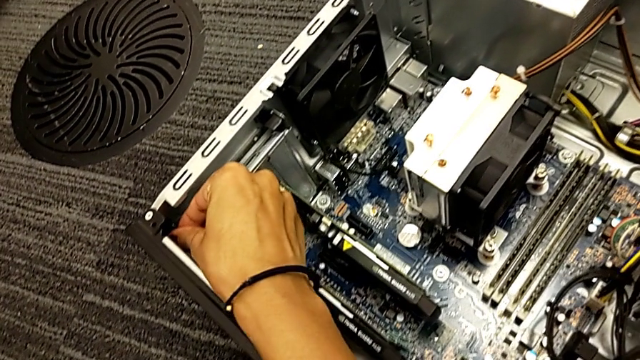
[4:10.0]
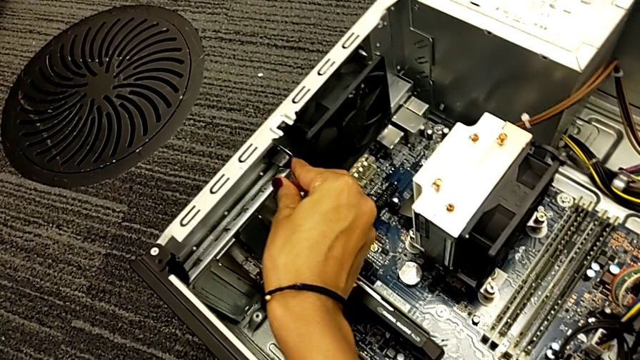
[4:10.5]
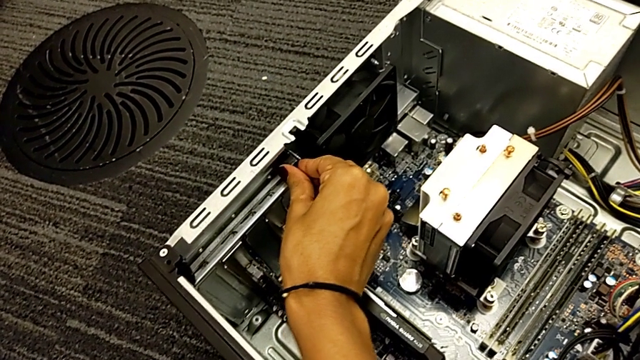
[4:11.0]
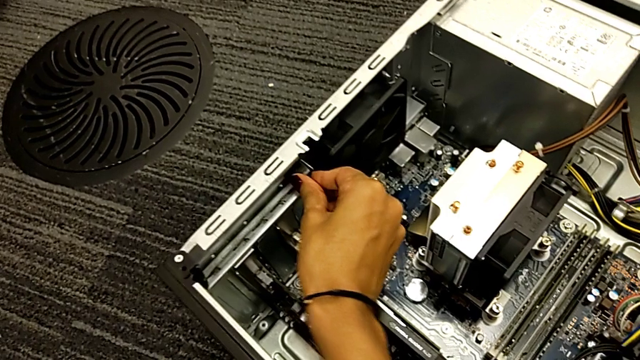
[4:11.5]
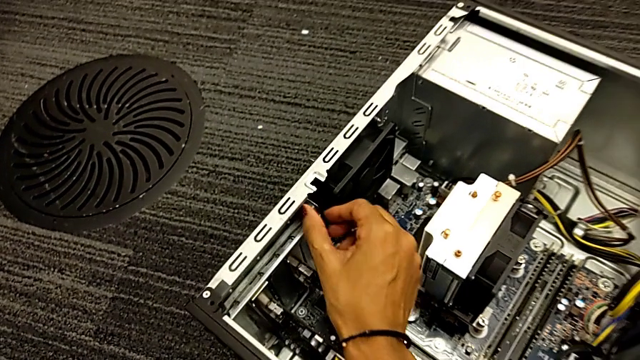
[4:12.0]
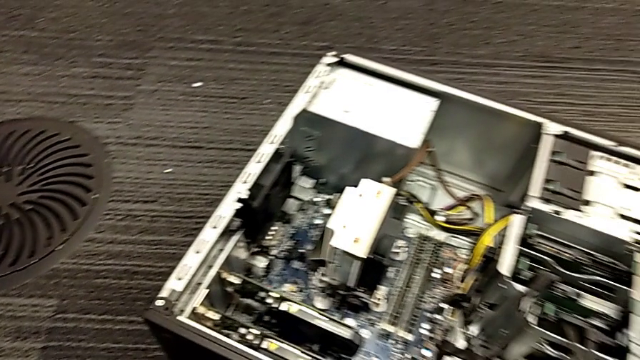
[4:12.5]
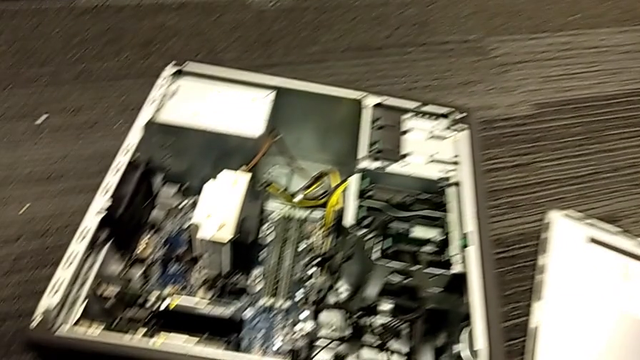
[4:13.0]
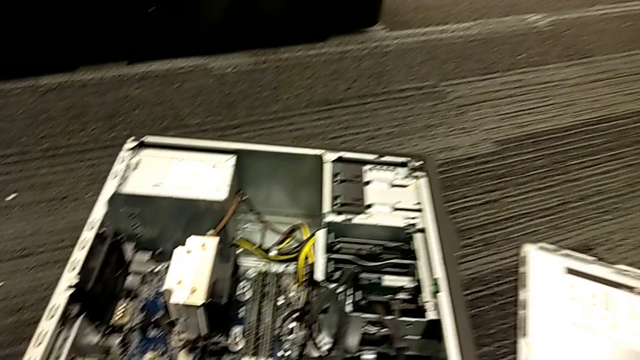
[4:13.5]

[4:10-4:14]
The camera wearer is locking their computer tabs. They press the inner computer tab.

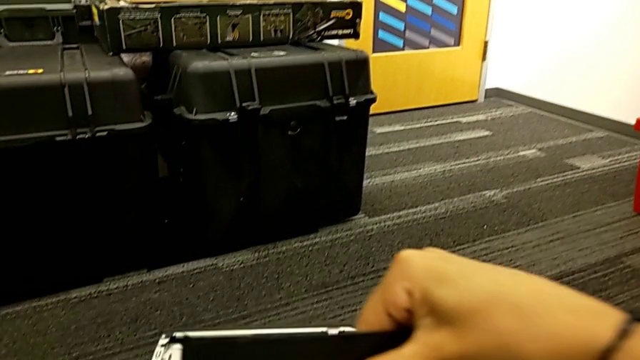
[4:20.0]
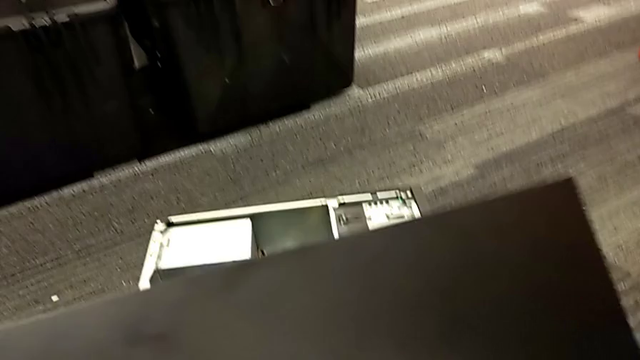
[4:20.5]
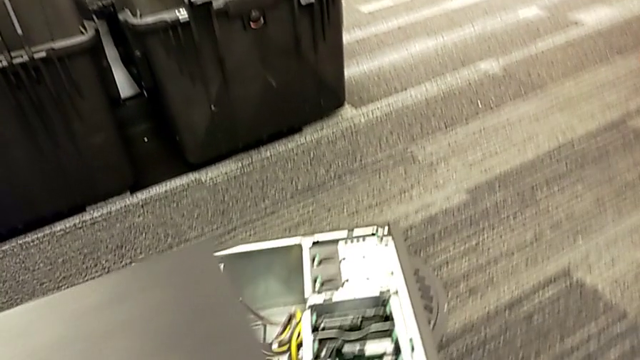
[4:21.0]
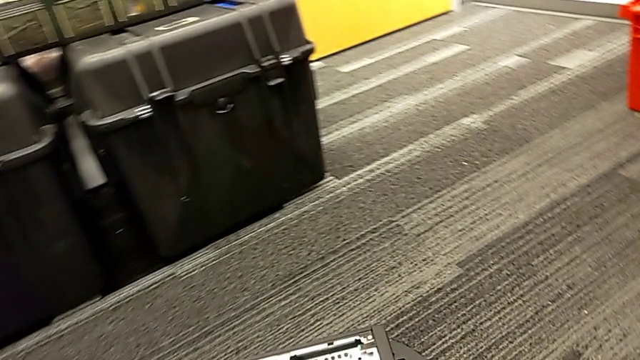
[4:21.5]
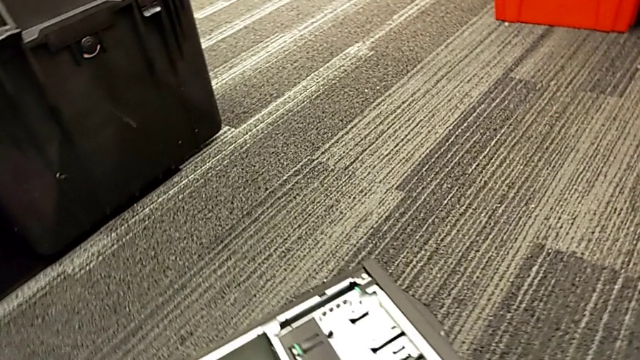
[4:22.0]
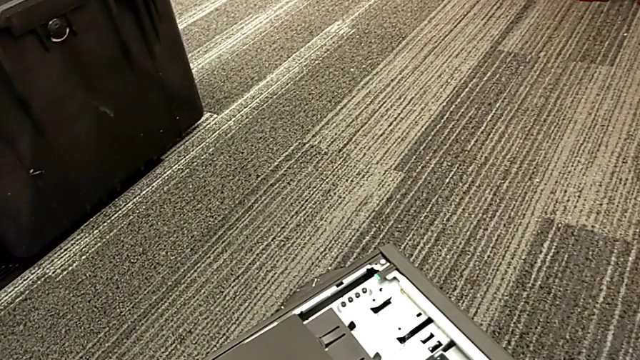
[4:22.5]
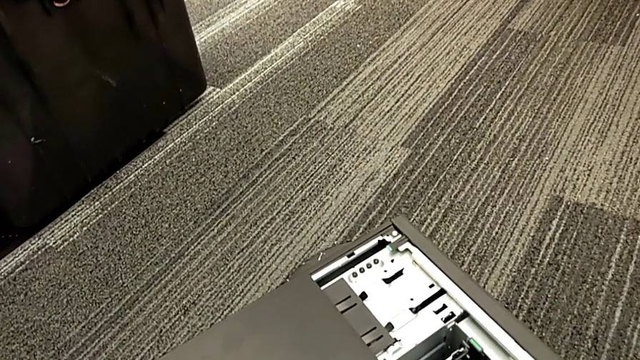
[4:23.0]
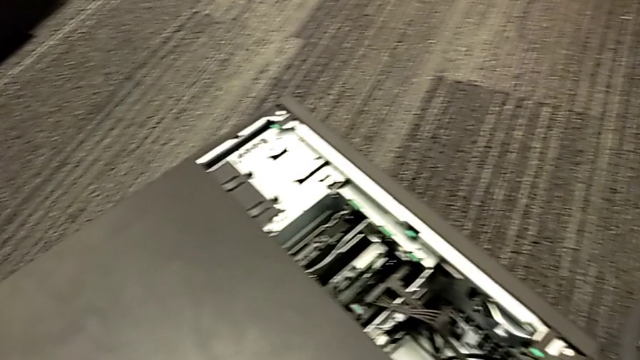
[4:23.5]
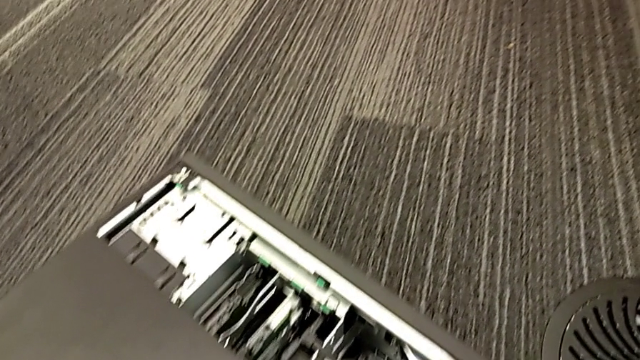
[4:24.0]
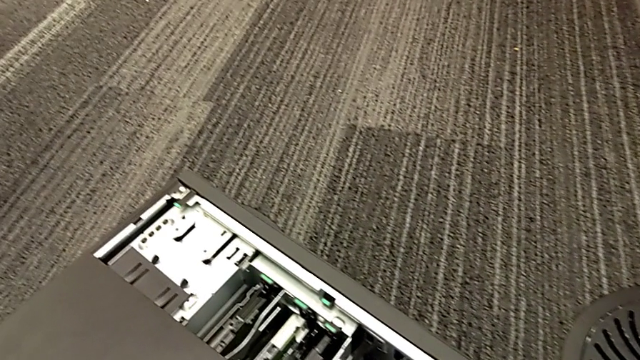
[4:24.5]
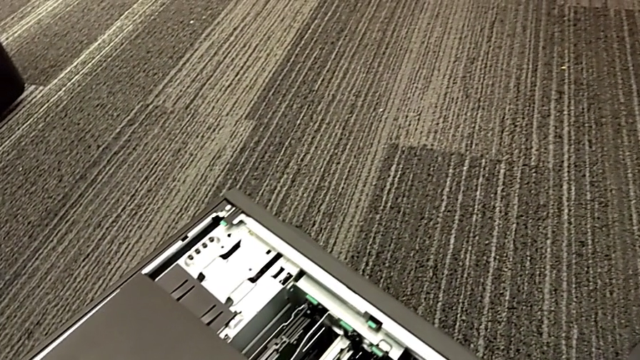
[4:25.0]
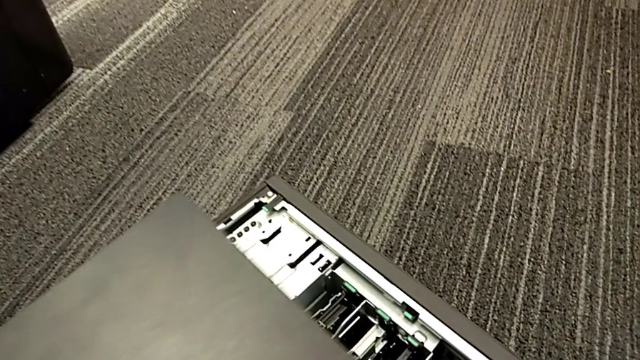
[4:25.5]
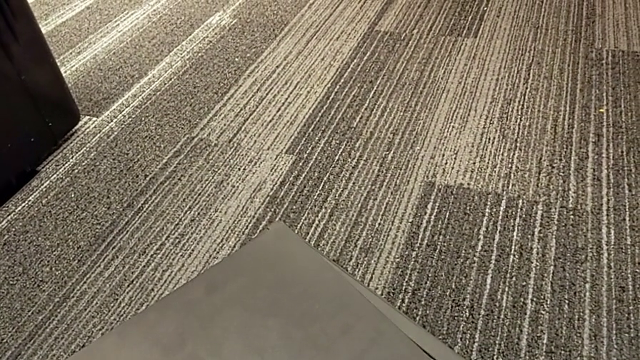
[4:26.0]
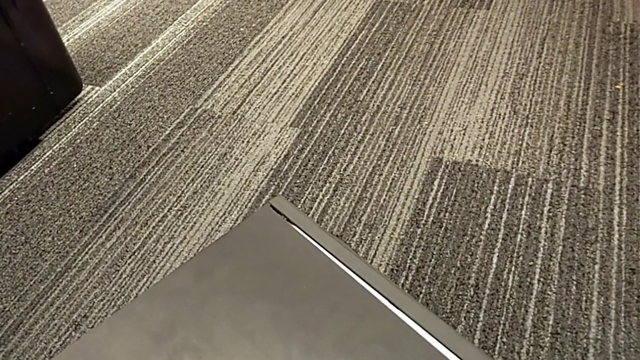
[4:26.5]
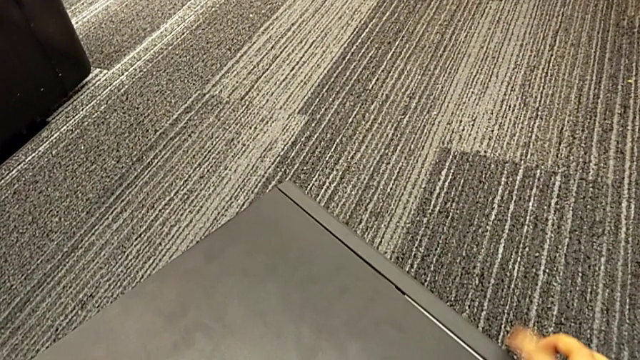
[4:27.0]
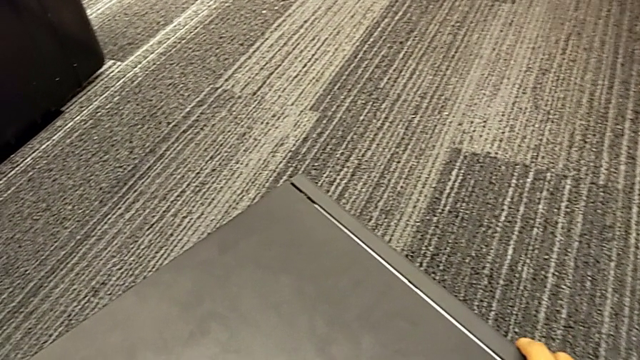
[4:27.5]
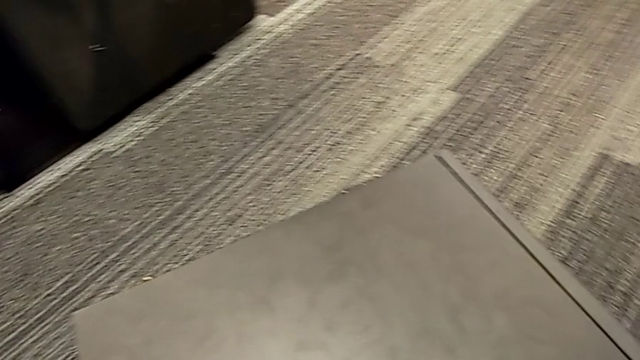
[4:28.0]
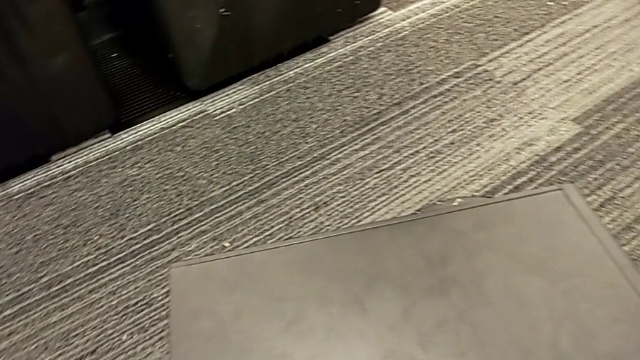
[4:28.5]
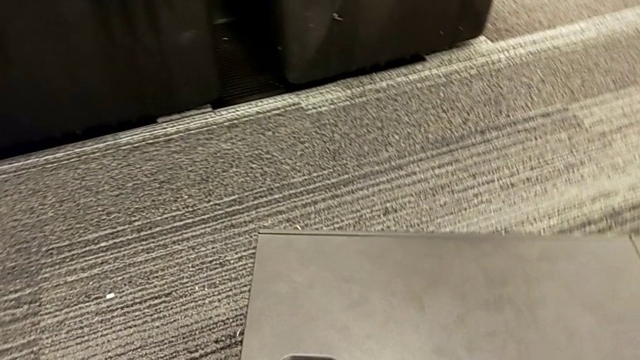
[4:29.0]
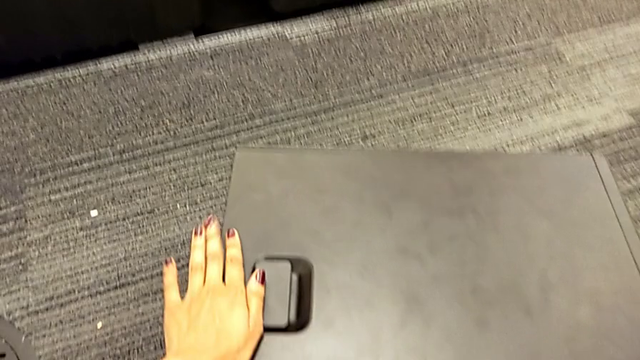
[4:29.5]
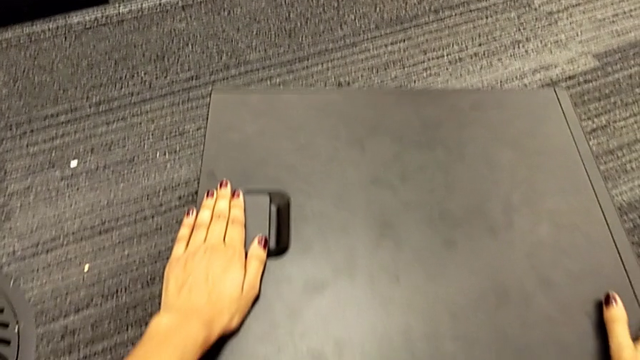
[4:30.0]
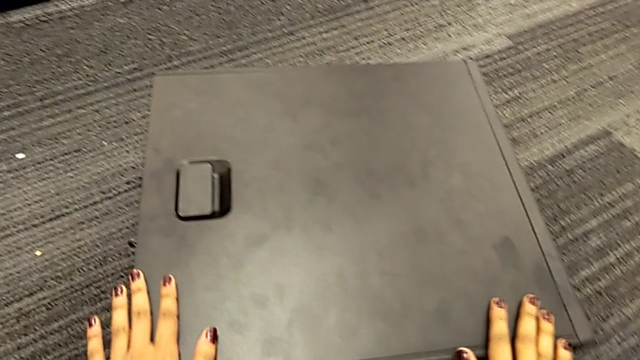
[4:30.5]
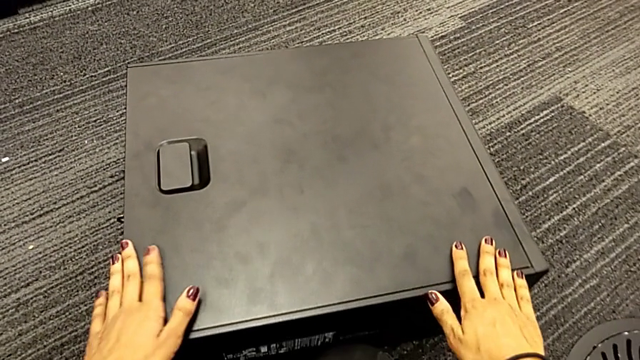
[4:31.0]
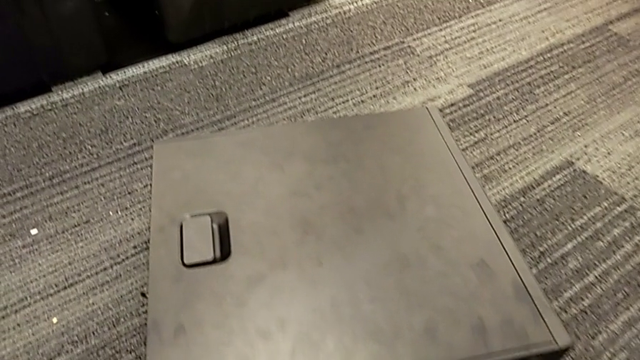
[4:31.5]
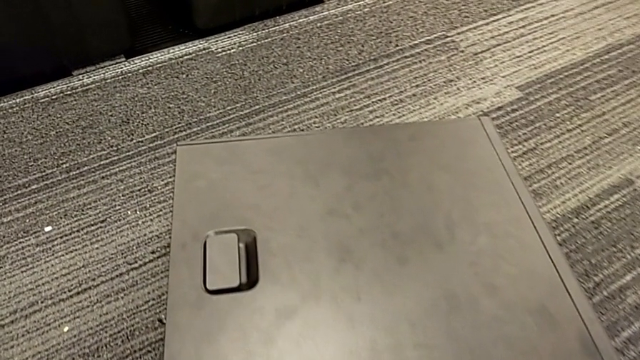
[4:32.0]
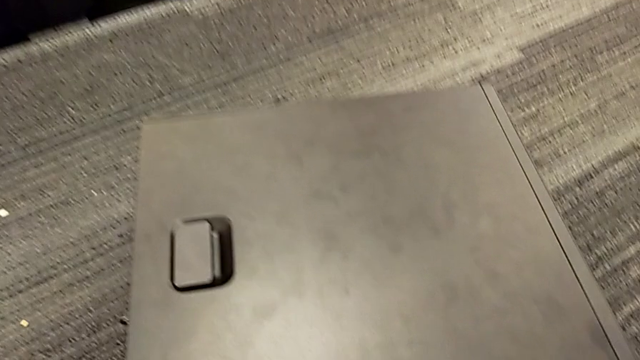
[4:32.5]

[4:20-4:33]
The camera wearer assembles the computer cover. They place the cover, insert it and touch it.

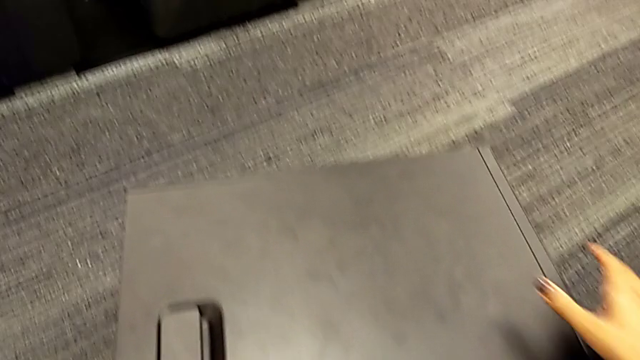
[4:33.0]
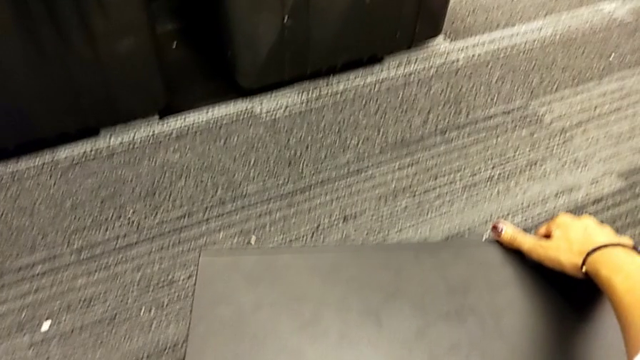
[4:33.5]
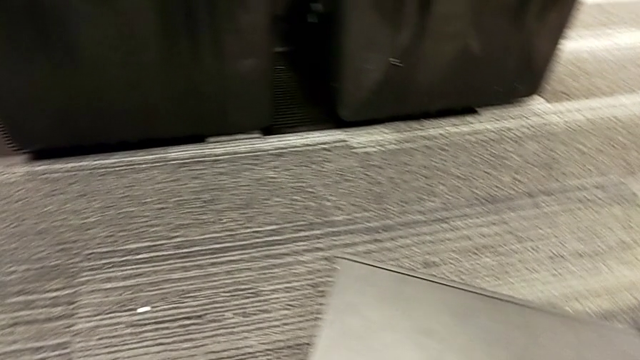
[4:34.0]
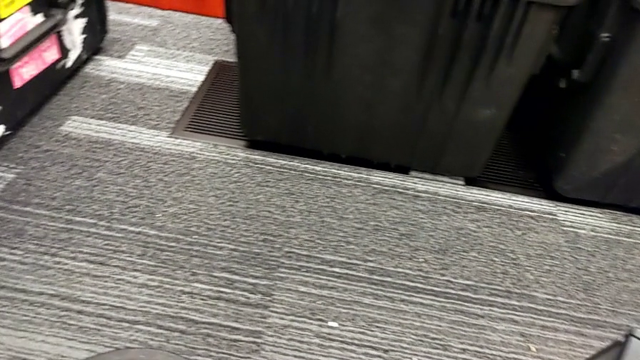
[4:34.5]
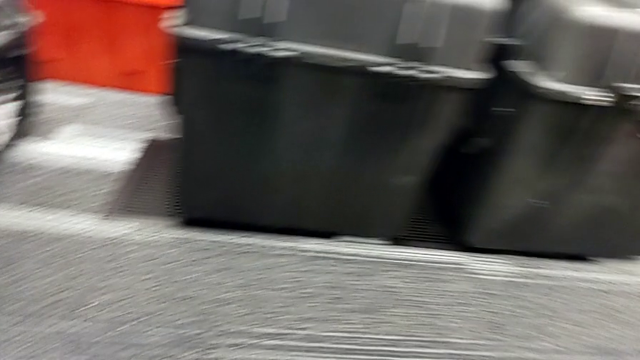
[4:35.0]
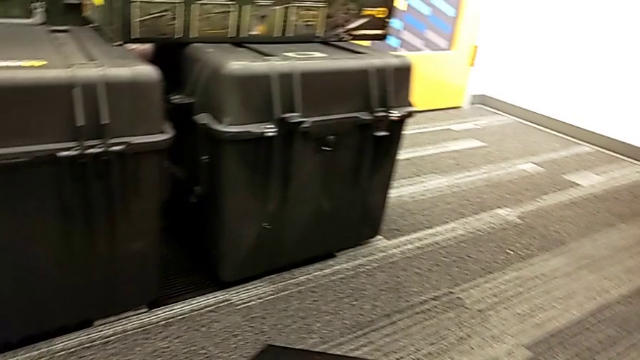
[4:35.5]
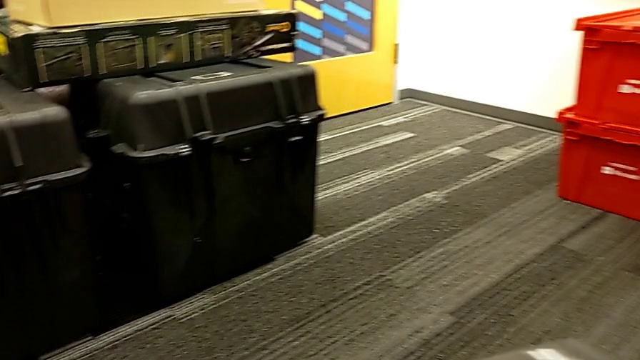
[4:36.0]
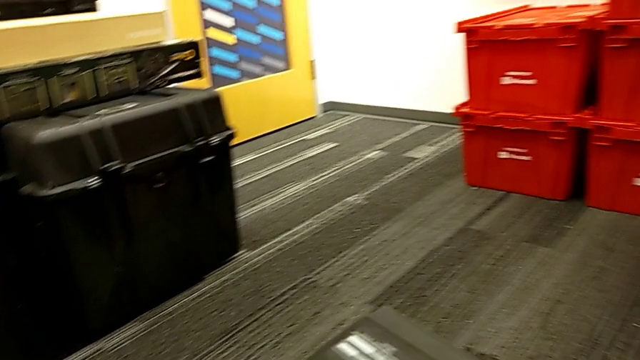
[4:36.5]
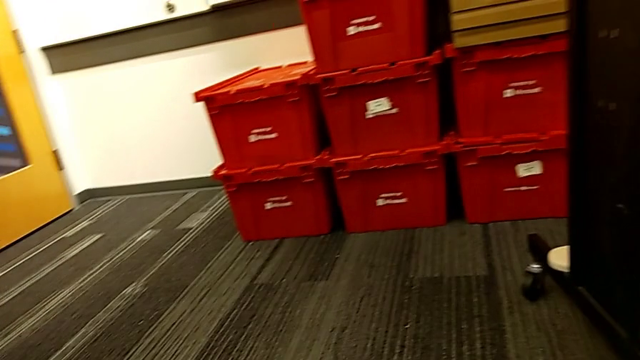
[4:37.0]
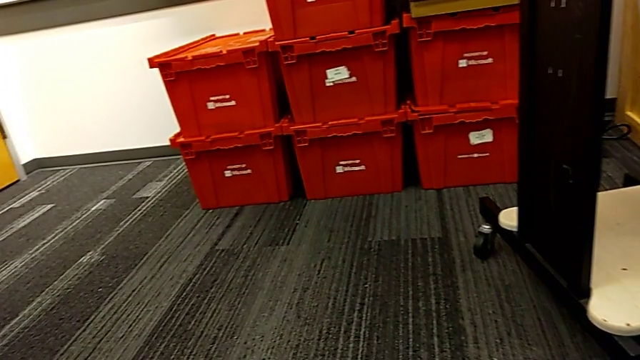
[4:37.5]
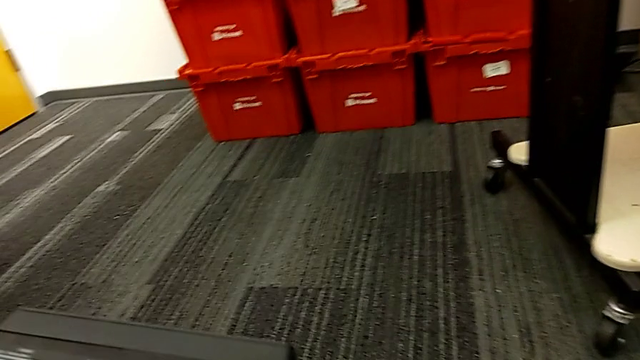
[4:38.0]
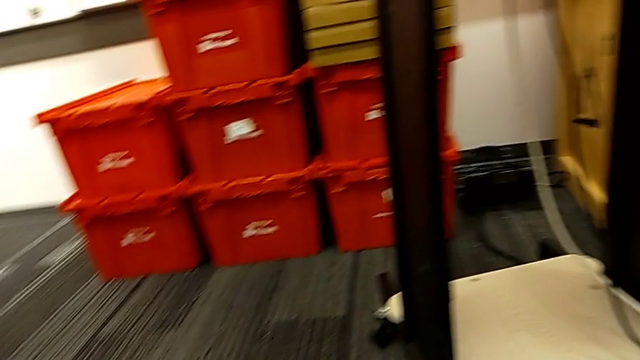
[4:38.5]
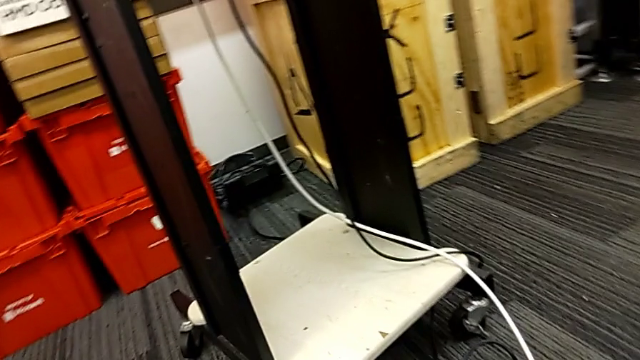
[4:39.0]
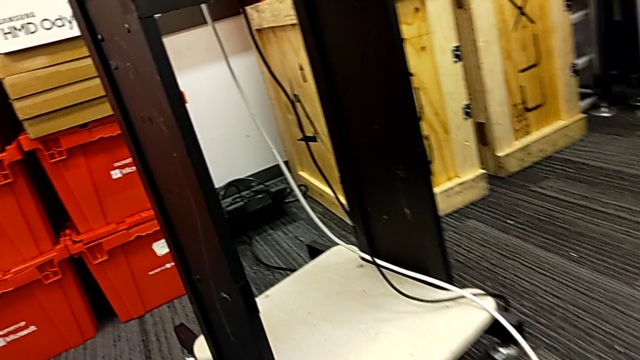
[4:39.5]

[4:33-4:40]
The camera wearer is placing their tower on the table. They grab the computer tower and begin to lift it.
